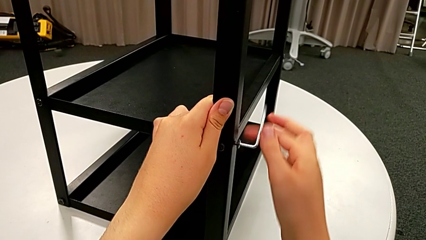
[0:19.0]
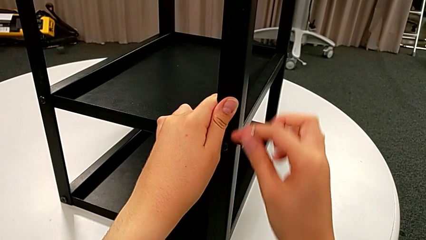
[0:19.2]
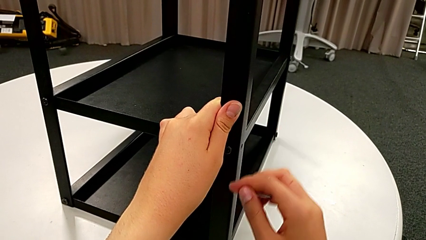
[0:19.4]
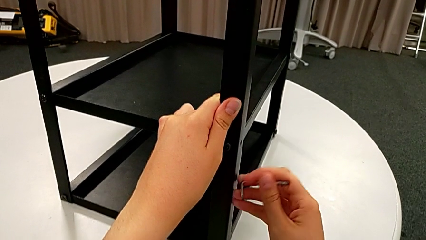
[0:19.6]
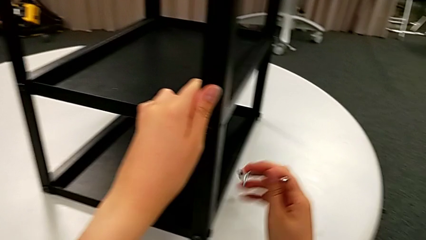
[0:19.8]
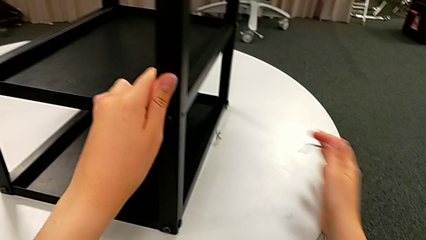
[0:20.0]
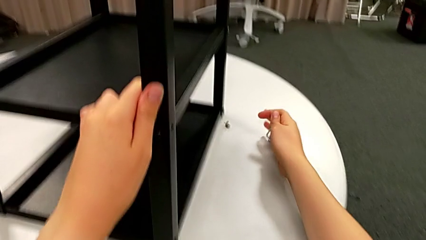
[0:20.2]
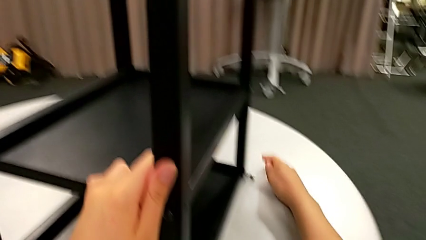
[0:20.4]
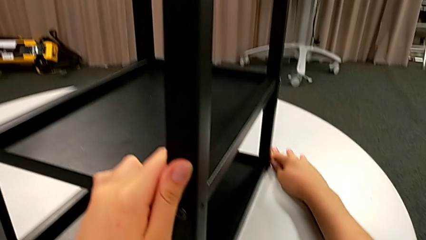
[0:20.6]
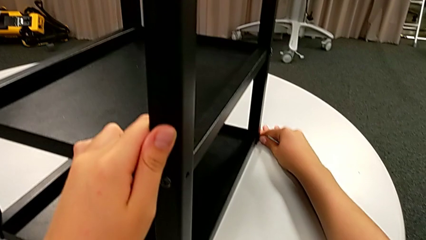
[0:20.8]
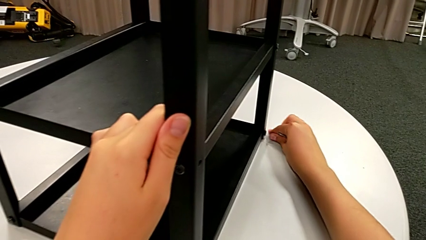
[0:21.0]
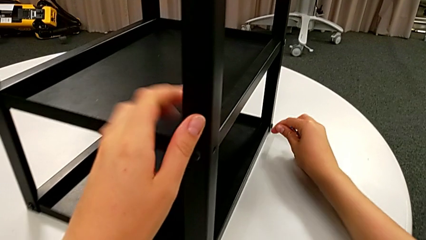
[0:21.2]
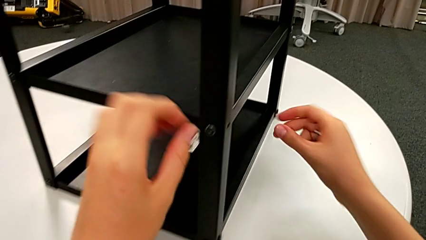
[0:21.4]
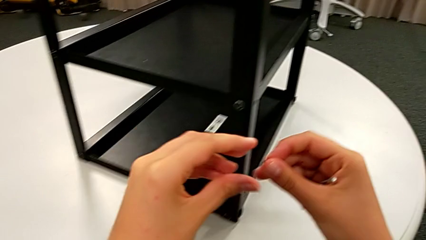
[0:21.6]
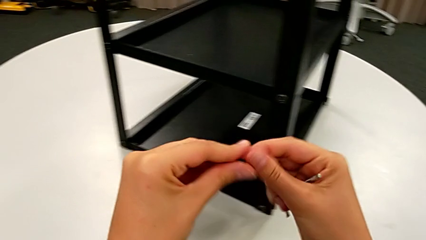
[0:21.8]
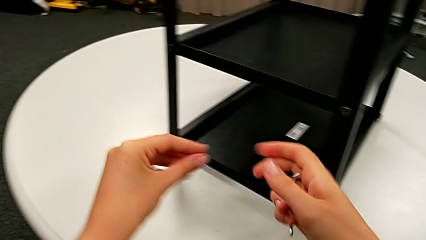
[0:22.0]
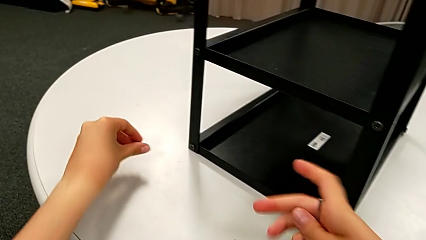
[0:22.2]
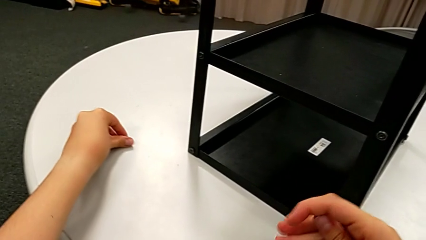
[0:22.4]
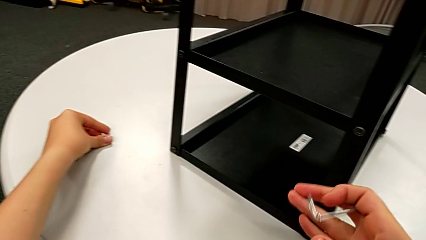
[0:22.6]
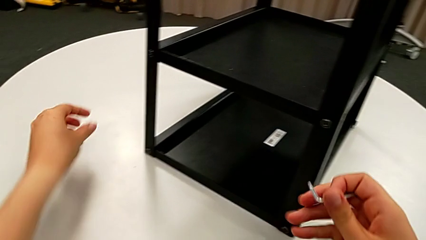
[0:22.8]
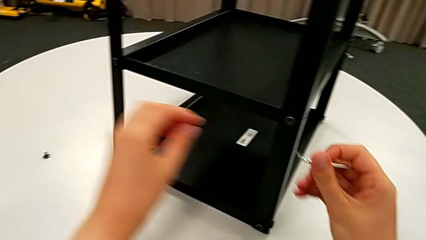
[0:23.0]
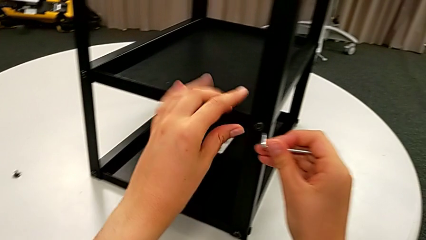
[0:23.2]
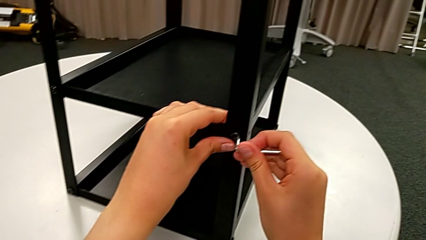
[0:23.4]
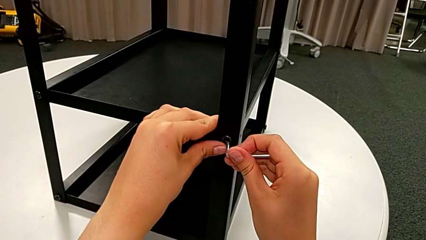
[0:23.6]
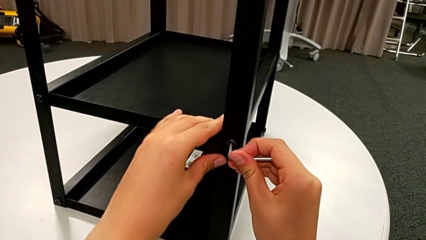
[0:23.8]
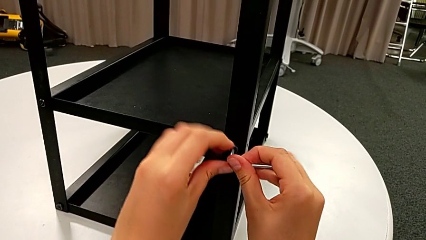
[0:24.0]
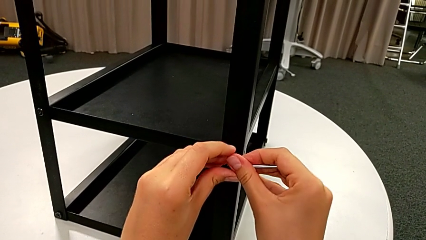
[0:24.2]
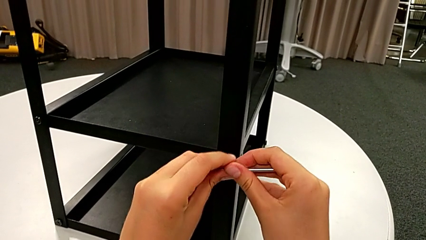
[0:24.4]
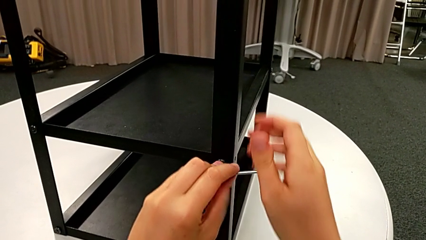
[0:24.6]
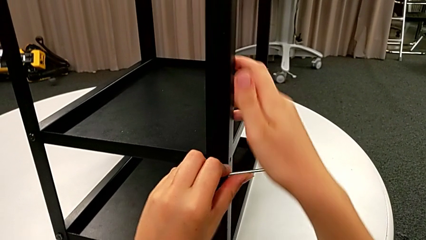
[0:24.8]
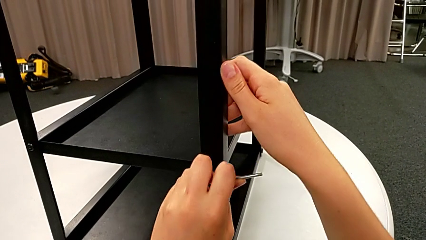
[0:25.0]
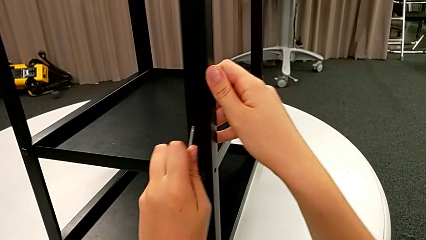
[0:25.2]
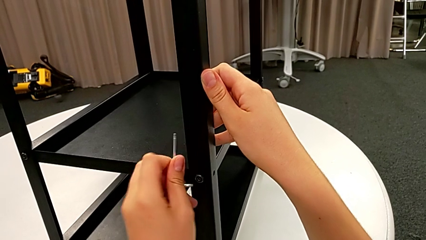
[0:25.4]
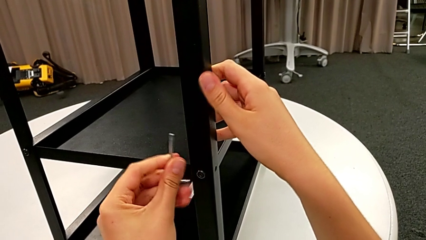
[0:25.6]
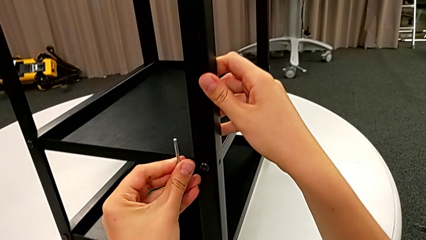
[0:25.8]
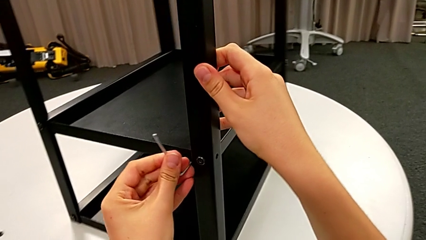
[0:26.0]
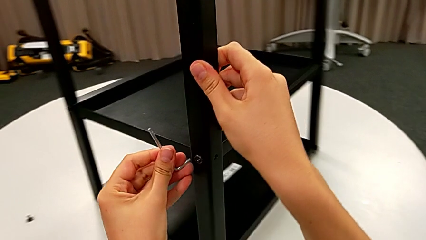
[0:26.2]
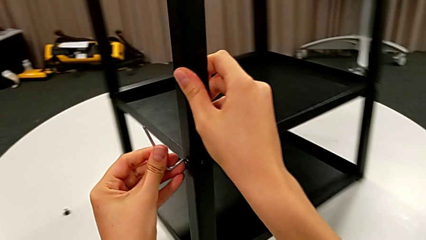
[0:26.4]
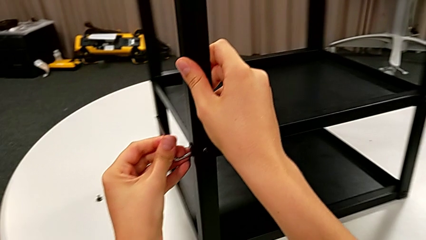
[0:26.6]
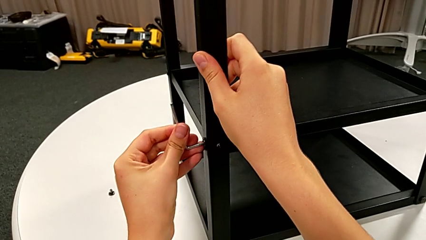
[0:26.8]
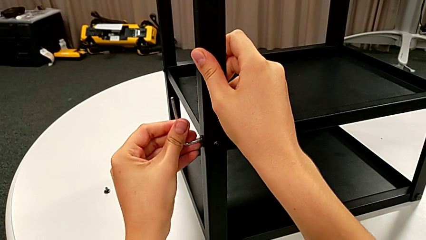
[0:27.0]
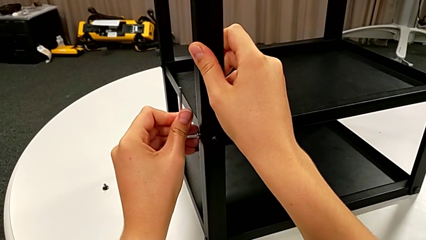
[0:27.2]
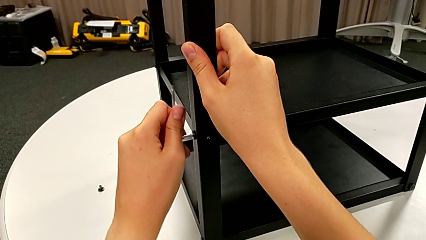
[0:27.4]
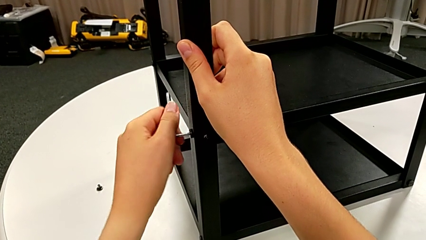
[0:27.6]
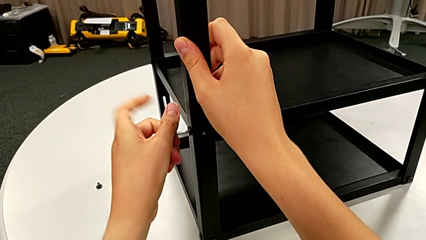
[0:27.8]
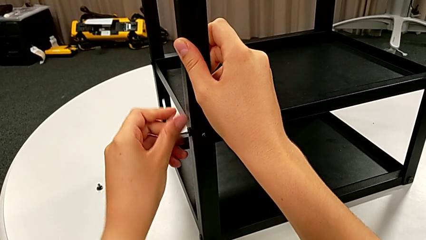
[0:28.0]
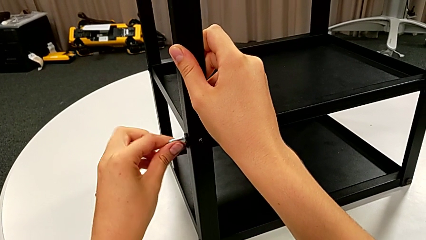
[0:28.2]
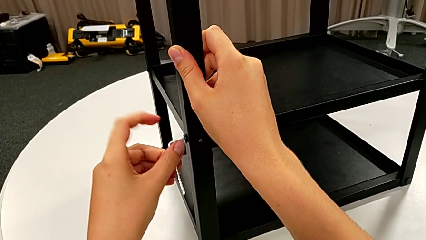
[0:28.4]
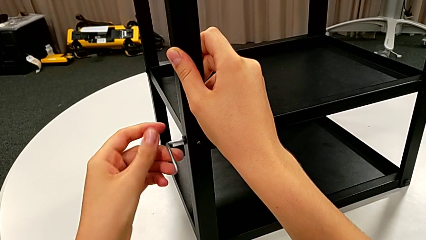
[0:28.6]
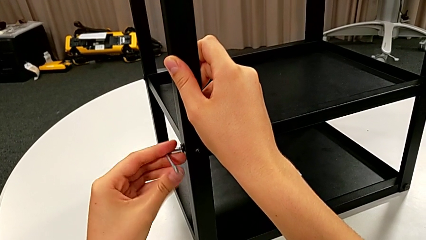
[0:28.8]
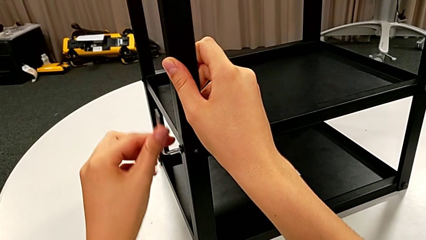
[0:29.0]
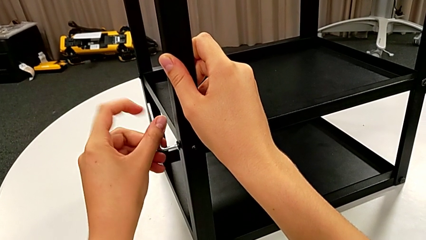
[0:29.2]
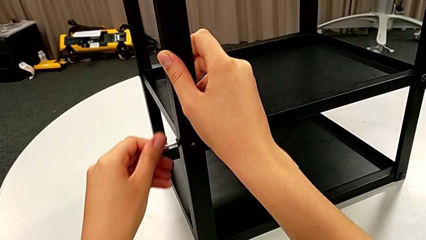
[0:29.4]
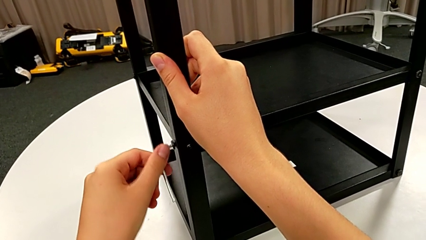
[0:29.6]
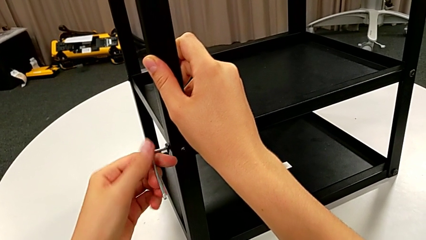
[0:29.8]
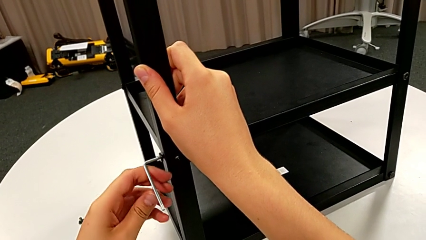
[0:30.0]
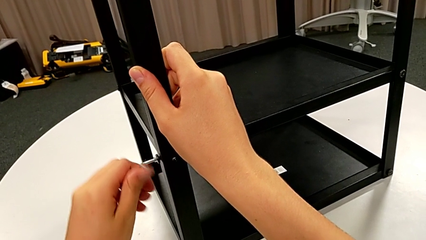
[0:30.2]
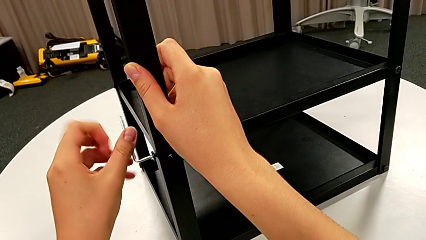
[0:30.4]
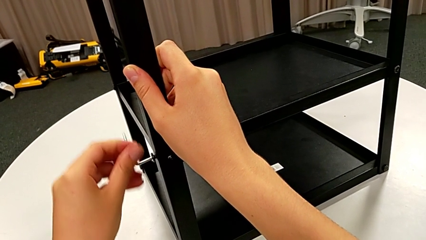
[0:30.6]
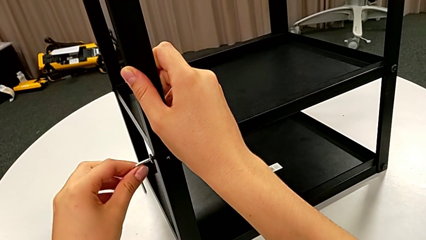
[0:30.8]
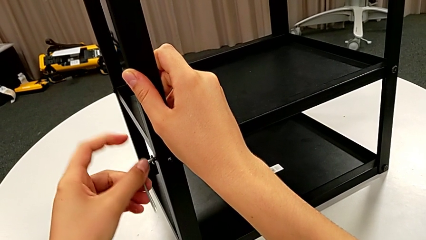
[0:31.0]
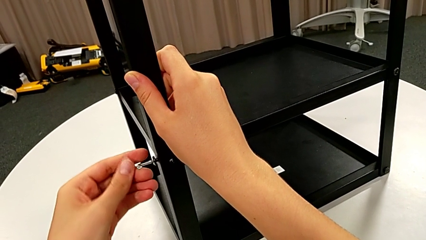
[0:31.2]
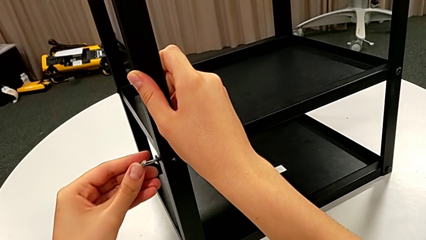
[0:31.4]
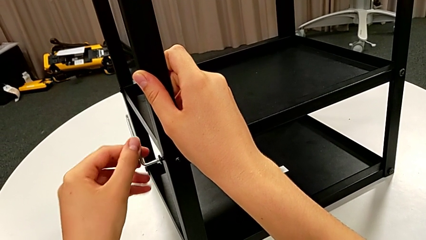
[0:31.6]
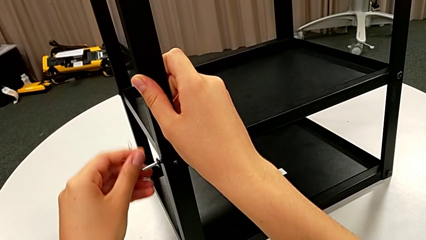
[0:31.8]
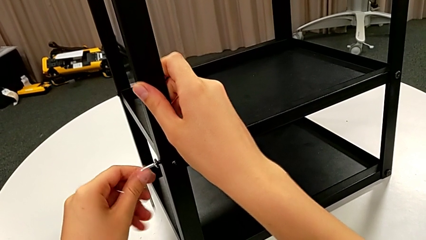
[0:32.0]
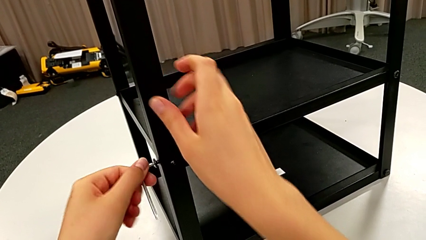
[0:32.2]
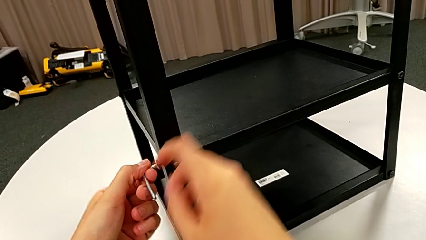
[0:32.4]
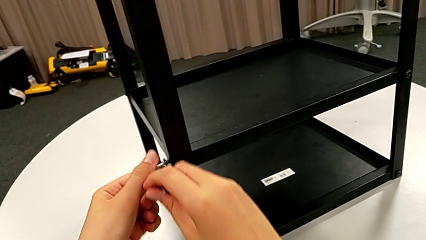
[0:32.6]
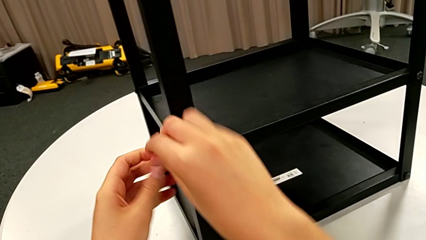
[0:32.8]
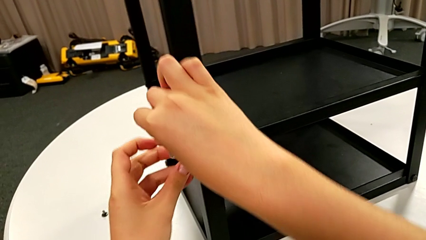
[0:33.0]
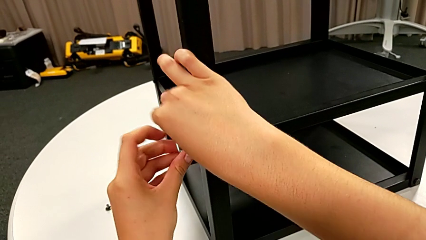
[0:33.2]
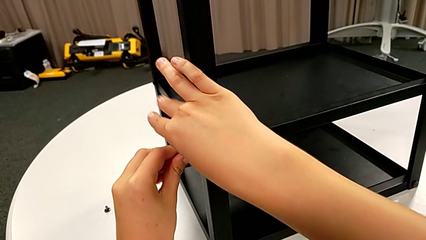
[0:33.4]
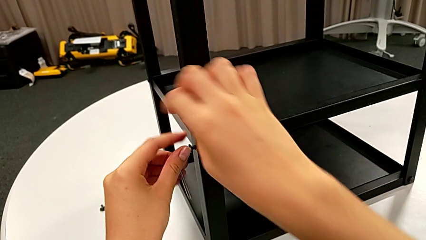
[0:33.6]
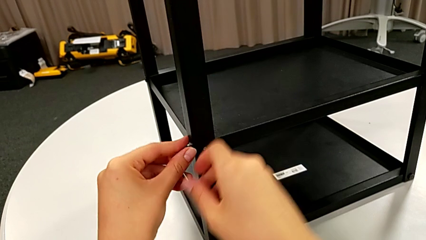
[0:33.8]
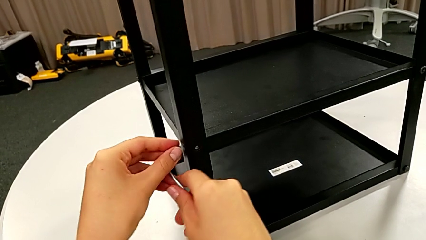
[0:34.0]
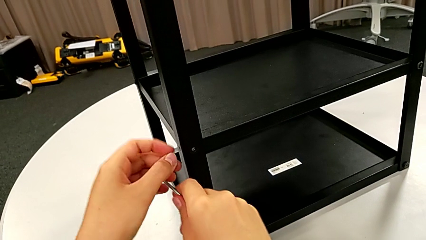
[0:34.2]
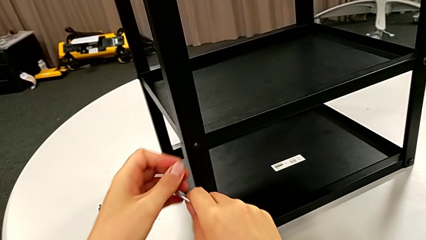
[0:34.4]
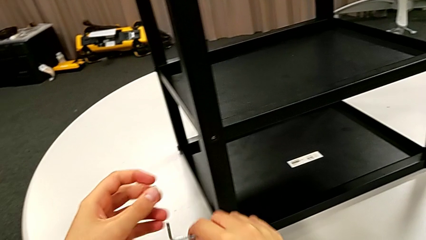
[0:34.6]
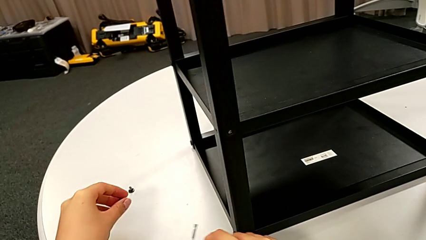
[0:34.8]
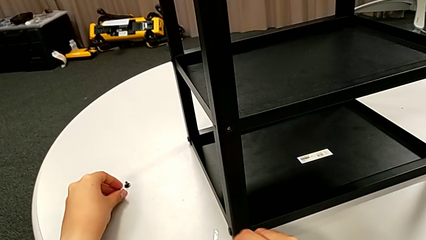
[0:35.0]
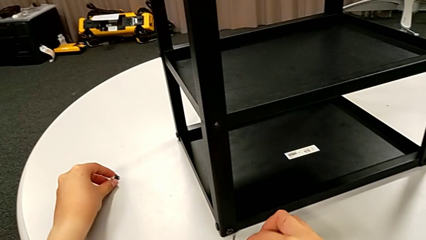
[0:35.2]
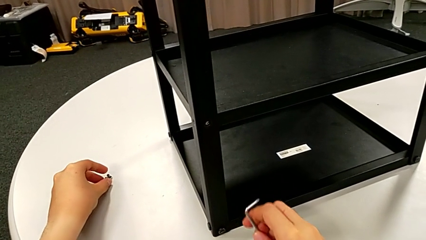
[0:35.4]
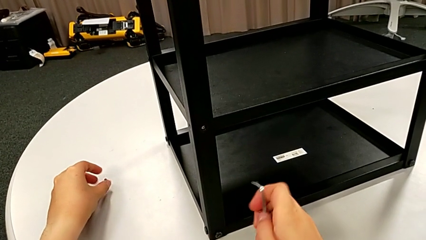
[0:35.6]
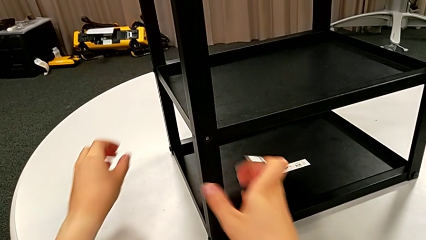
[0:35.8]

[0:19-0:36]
The camera wearer is unscrewing a bottom hex socket head. They wrongly drop the bottom hex socket head, grab the hex socket head, place it, insert the Allen wrench and unscrew the bottom hex socket head. They insert the Allen wrench with the left hand, slide the nightstand with the right hand, insert the Allen wrench with the left hand and unscrew the bottom hex socket head. They grab the right Allen wrench, unscrew the hex socket head, withdraw the bottom hex socket head and place it.
